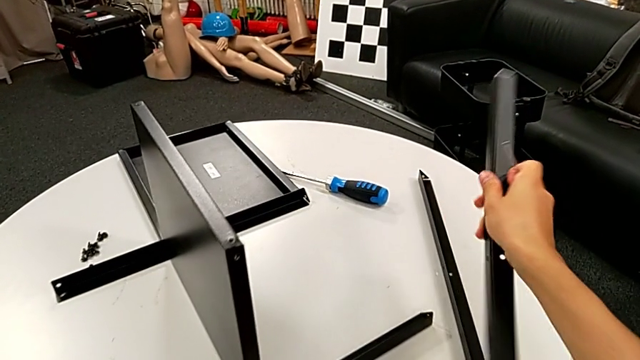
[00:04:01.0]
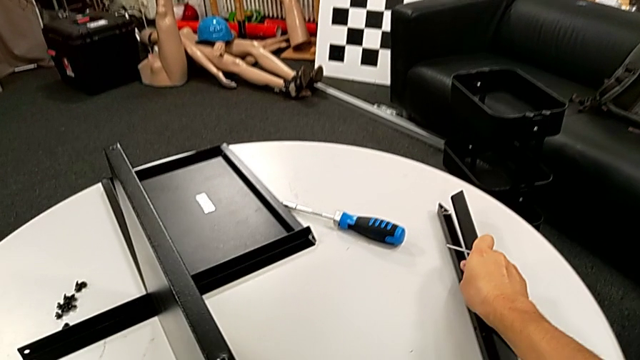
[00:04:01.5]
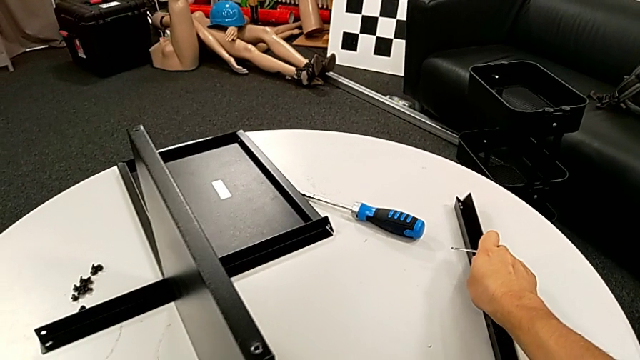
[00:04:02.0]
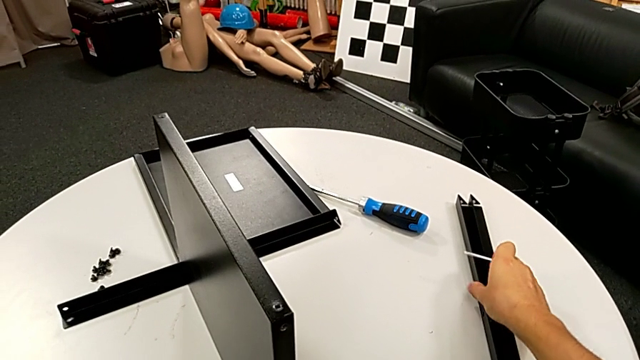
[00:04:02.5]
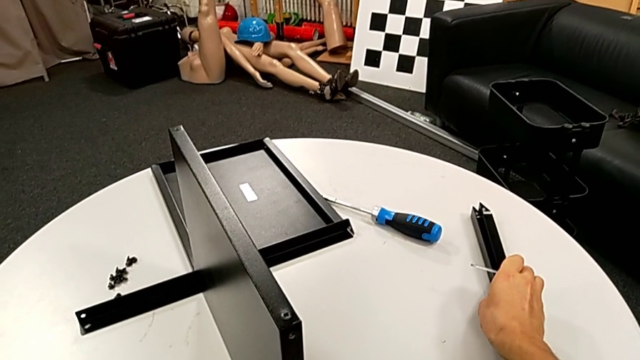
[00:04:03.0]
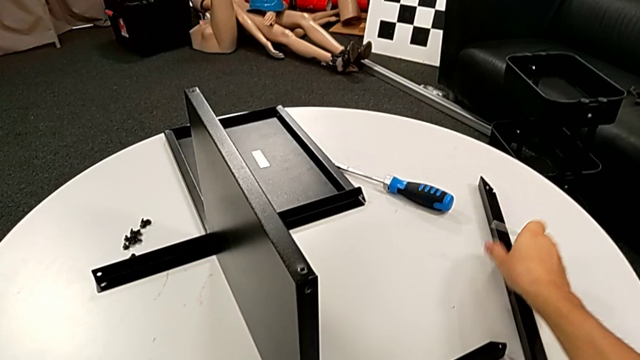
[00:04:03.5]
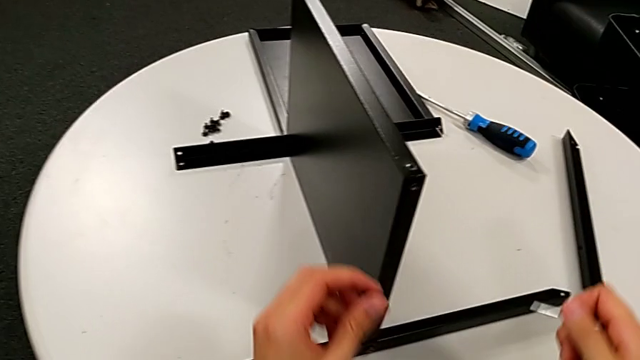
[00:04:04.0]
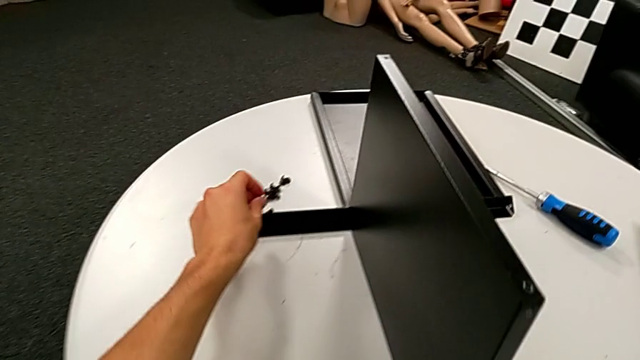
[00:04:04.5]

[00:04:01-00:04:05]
The camera wearer is disassembling the second leg. They place the second leg and place the hex socket head.

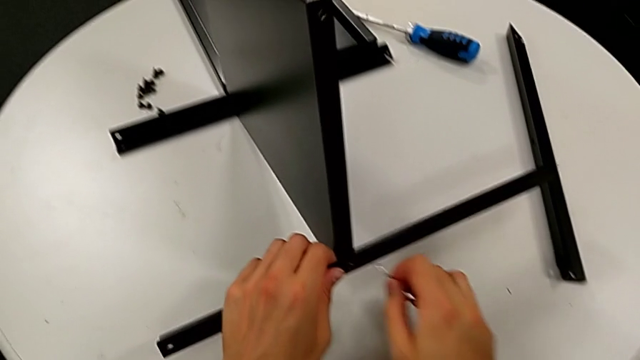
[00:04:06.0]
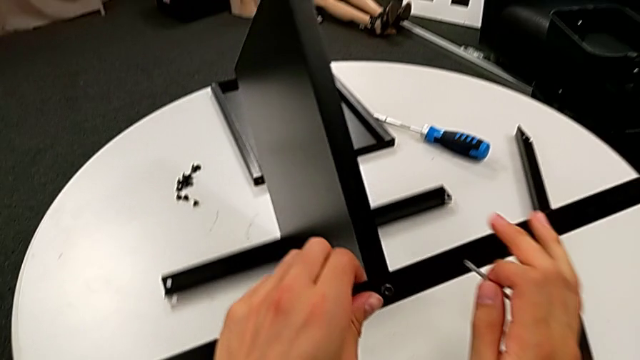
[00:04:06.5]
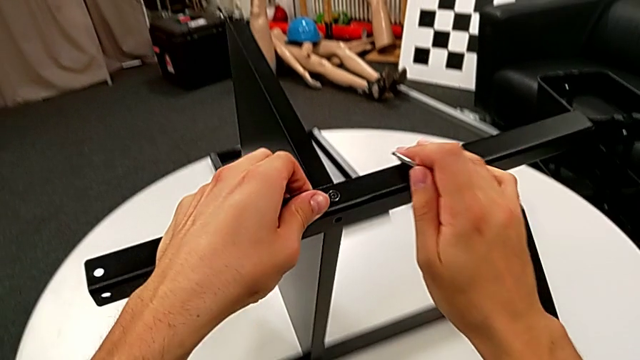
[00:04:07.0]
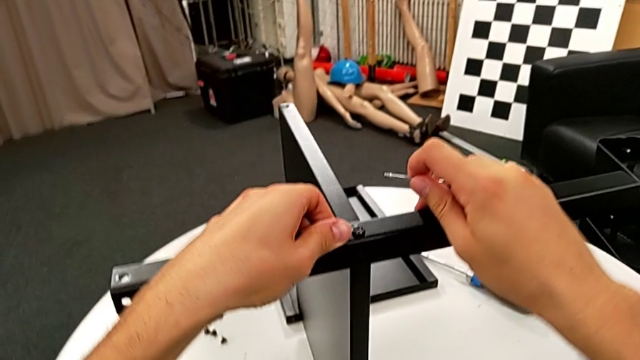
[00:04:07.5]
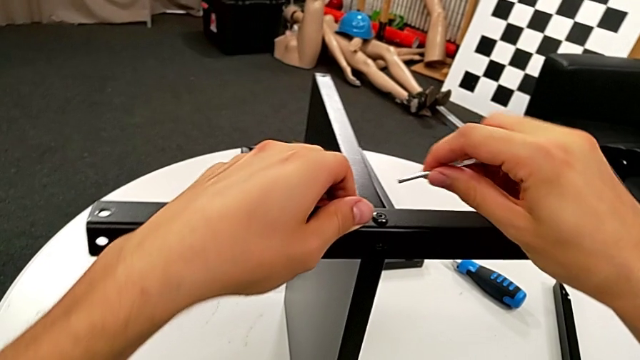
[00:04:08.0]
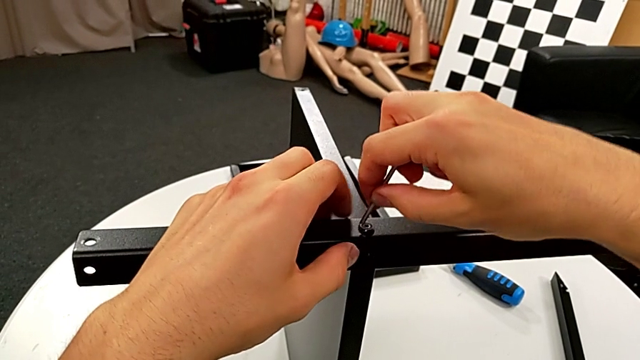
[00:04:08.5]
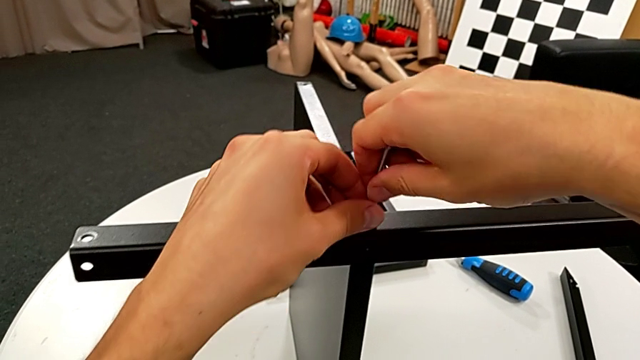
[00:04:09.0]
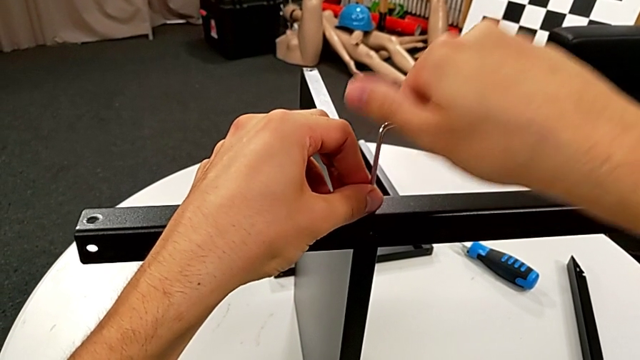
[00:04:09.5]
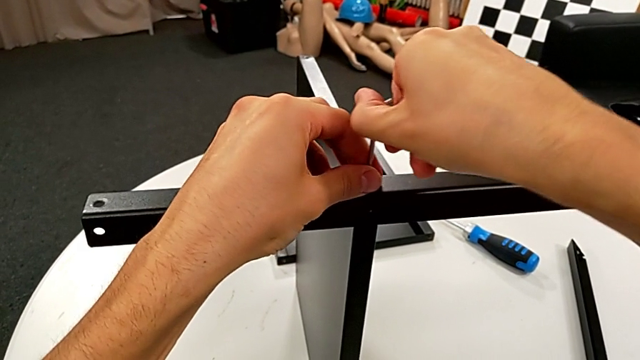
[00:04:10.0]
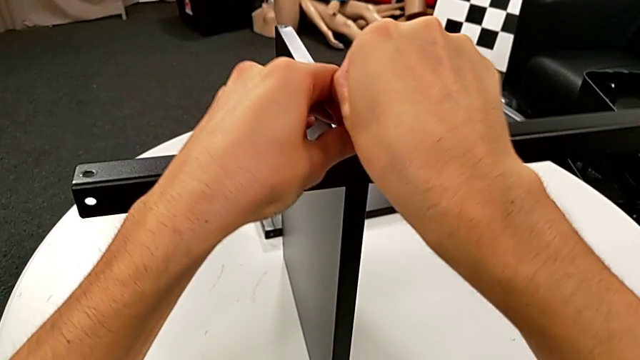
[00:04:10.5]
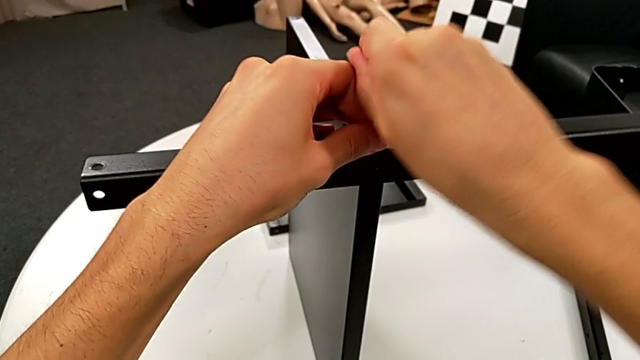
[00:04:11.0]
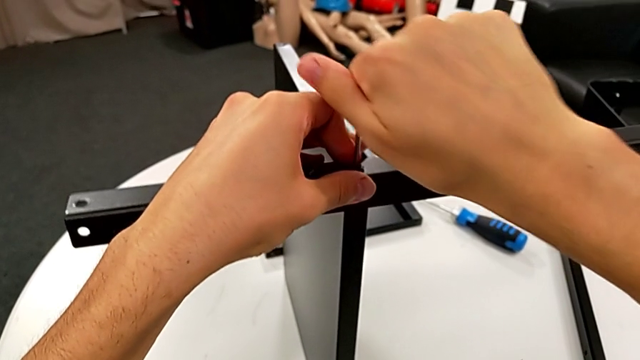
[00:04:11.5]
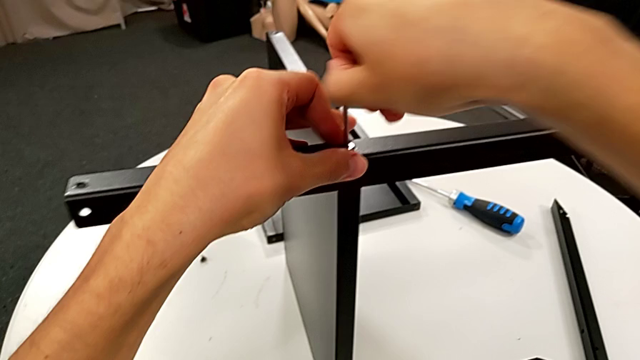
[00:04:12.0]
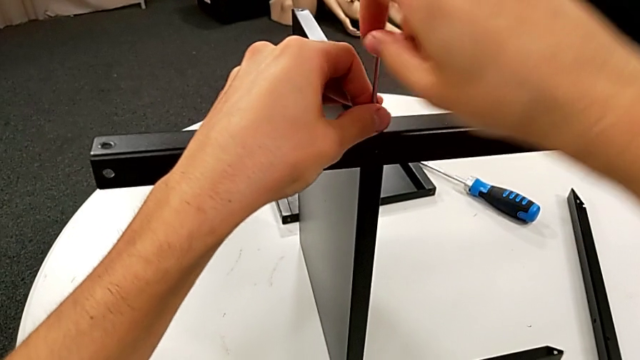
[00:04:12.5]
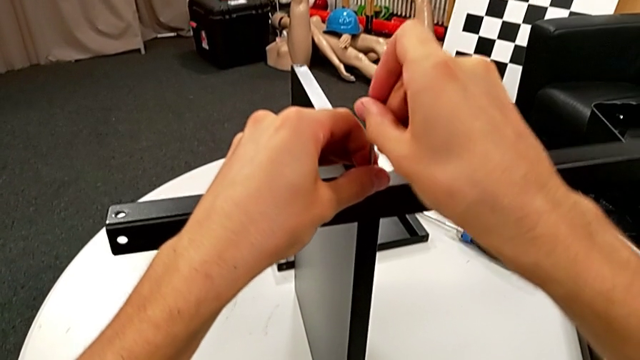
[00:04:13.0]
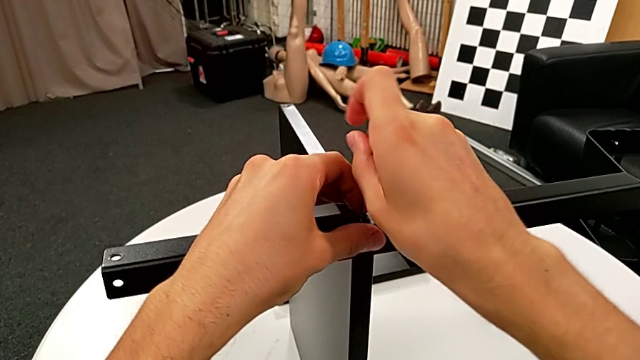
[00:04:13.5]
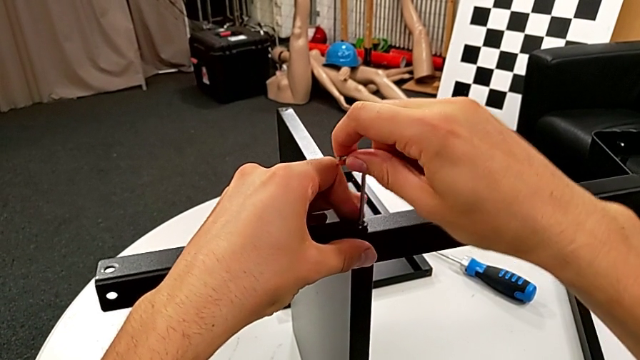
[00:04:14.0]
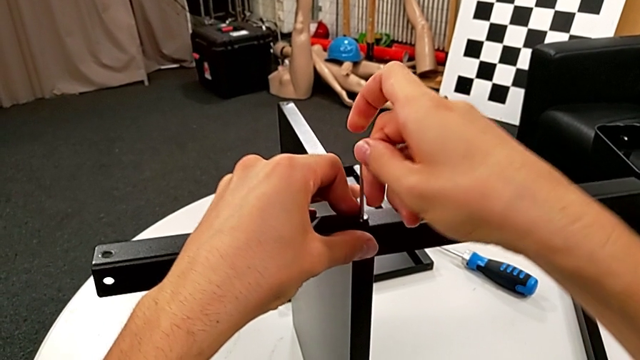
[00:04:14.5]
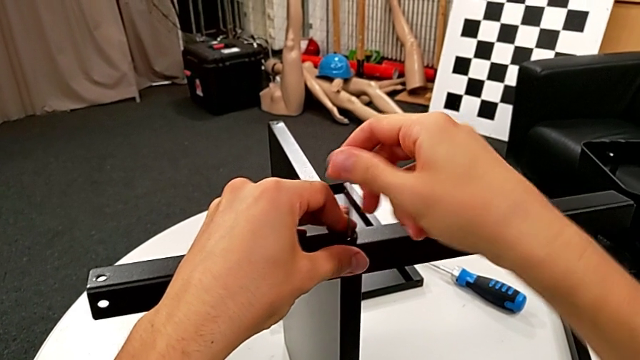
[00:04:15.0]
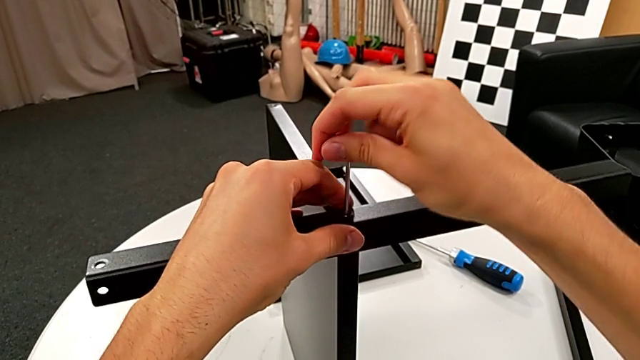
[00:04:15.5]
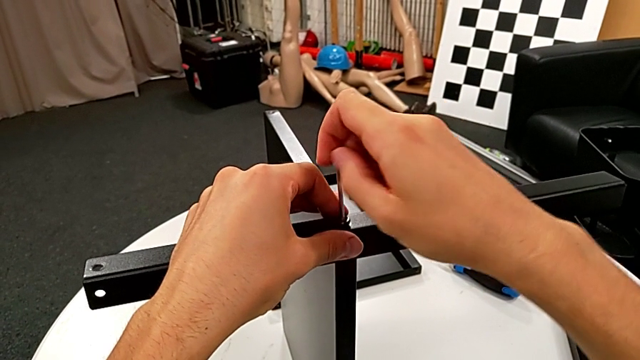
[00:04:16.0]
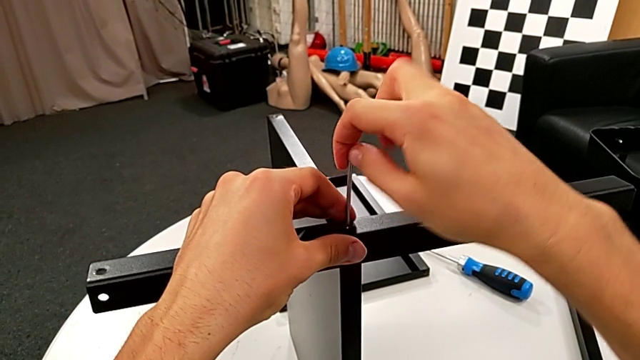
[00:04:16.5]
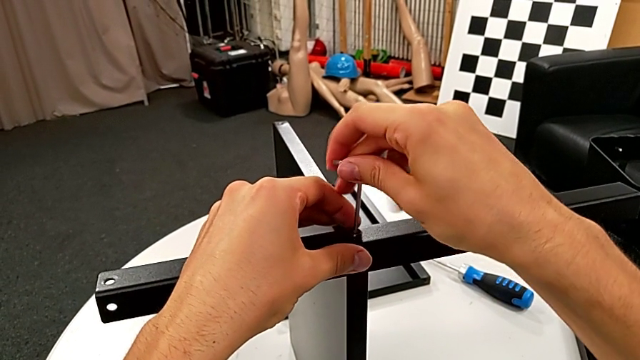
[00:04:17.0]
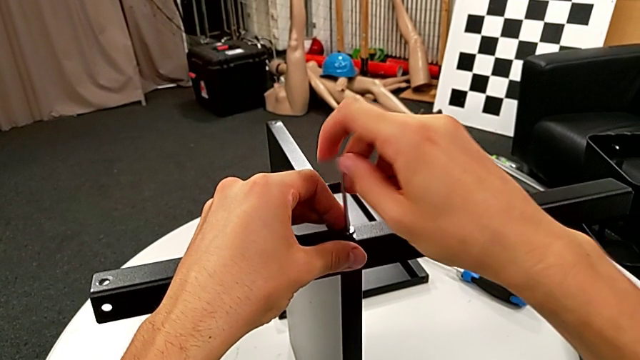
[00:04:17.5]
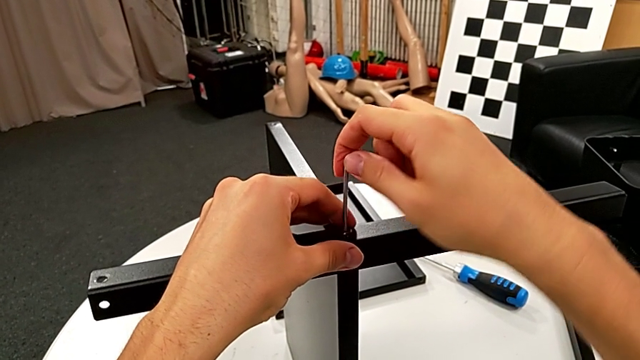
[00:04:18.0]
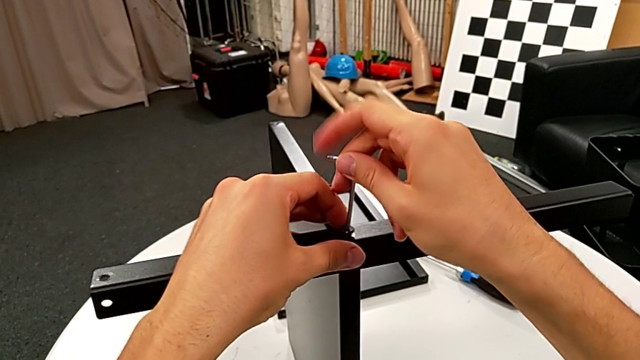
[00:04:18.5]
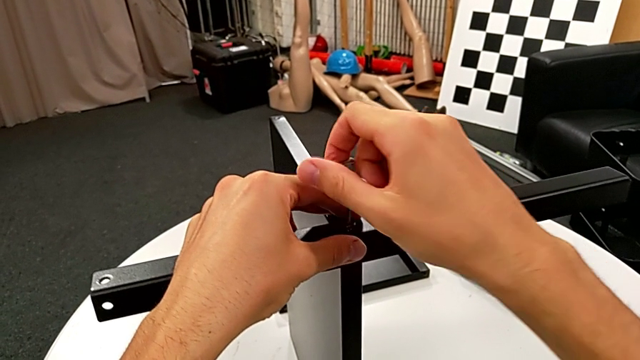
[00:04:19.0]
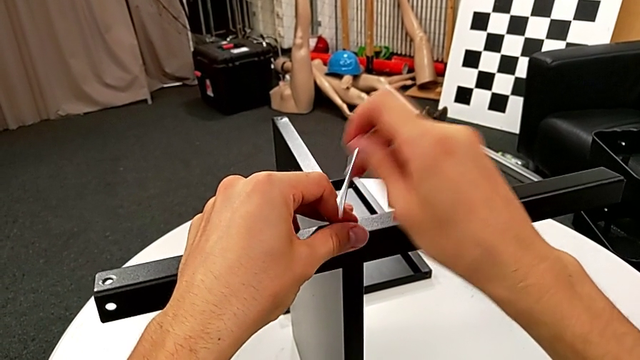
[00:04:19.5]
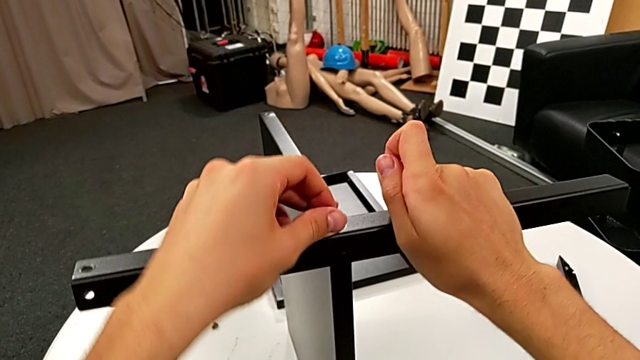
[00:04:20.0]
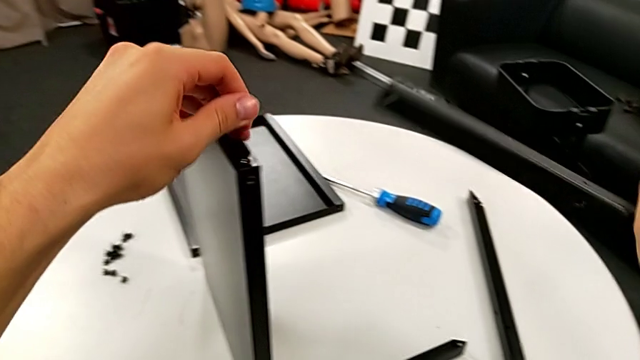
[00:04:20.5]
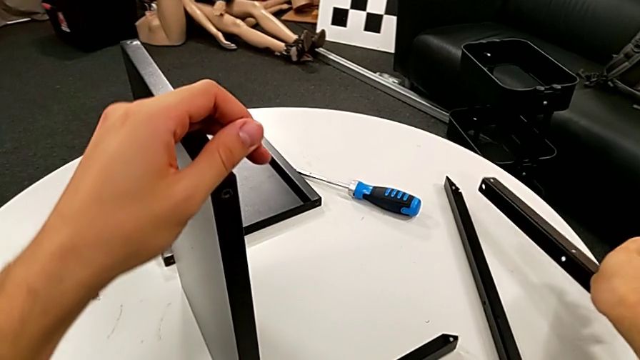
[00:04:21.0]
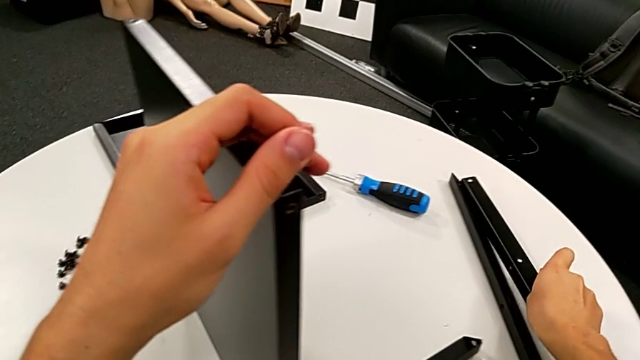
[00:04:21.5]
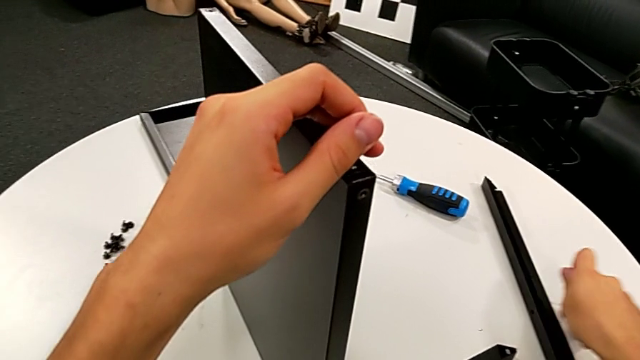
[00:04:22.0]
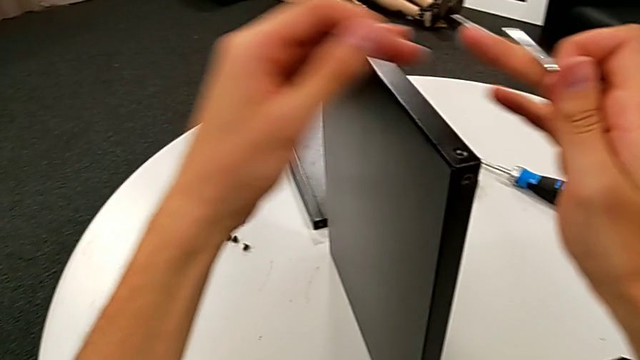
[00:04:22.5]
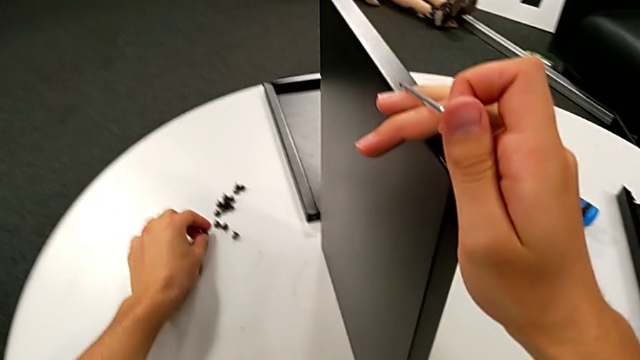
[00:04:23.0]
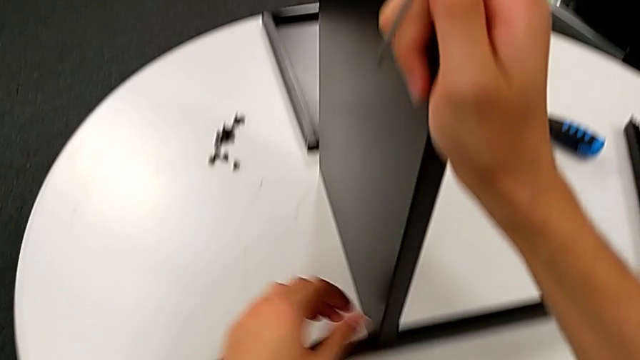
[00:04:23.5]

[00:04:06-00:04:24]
The camera wearer disassembles the third leg. They rotate the nightstand, insert the Allen wrench, unscrew the hex socket head, withdraw the Allen wrench, disassemble the third leg, place it and place the hex socket head.
